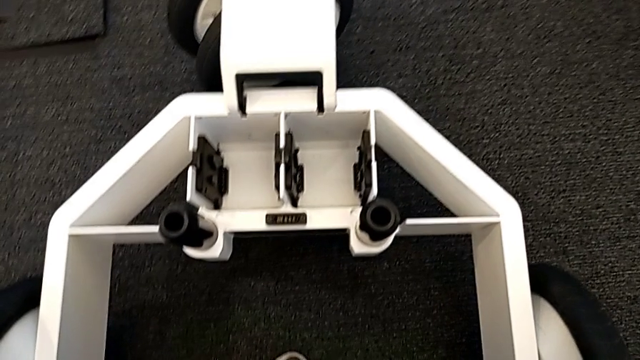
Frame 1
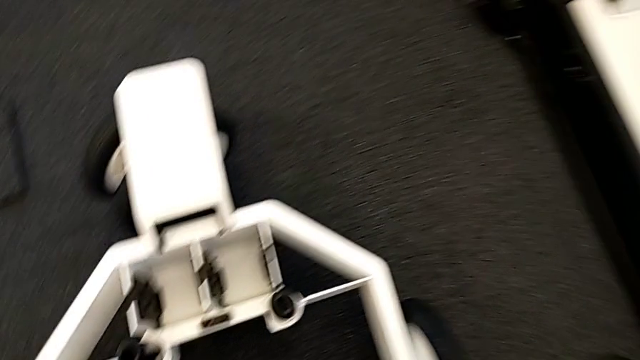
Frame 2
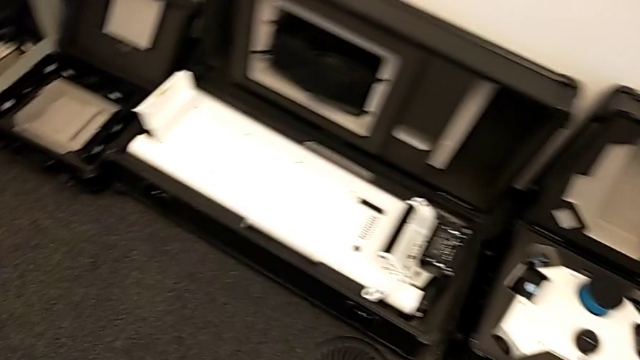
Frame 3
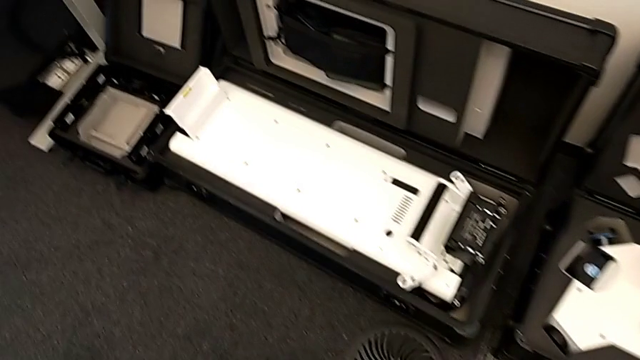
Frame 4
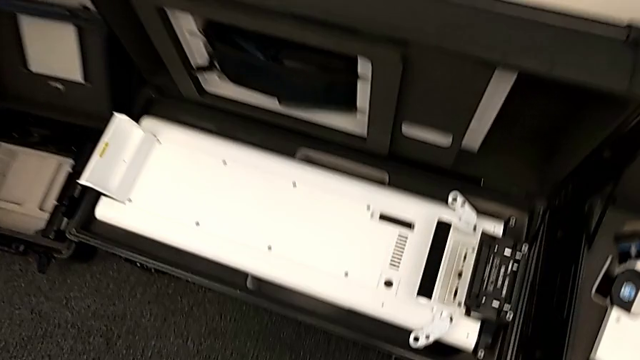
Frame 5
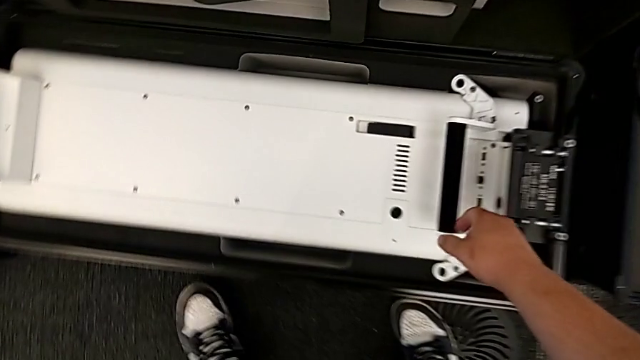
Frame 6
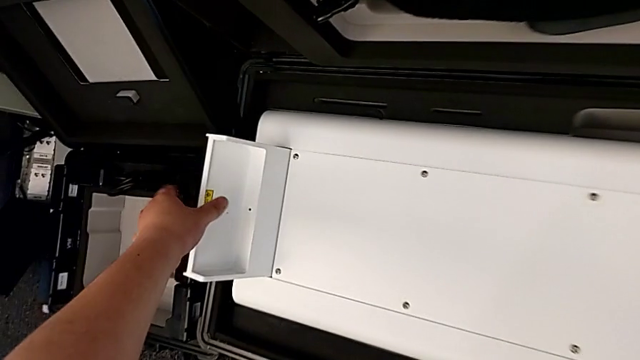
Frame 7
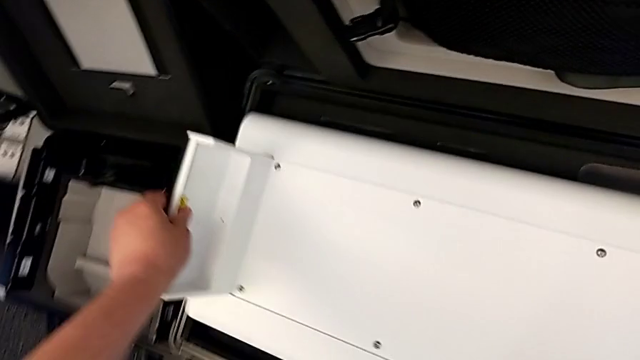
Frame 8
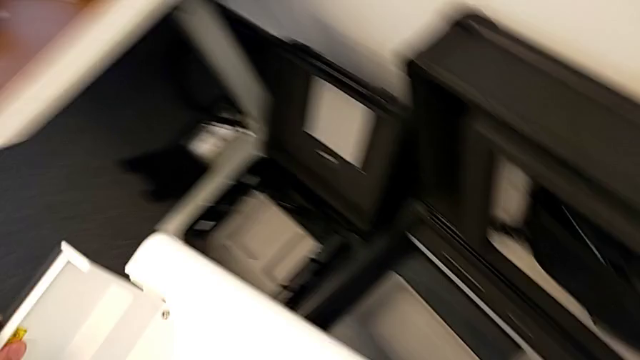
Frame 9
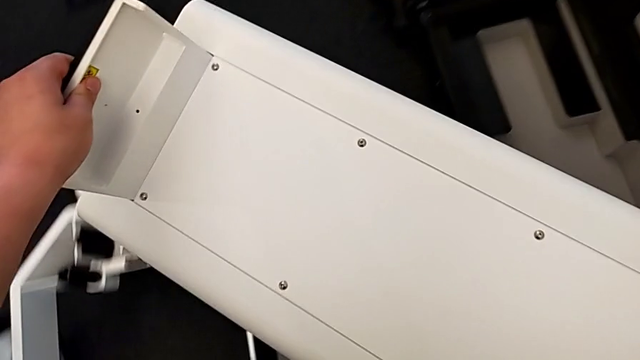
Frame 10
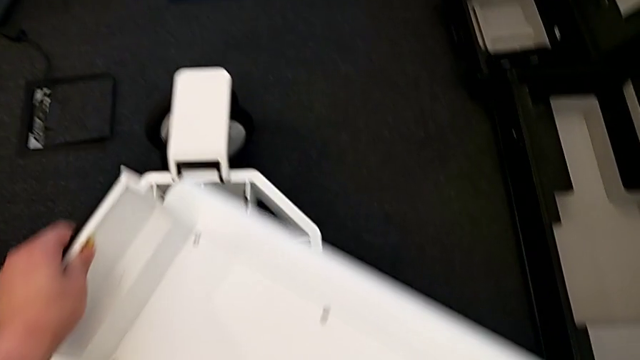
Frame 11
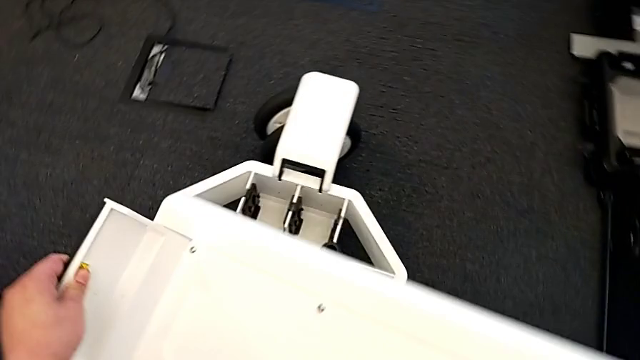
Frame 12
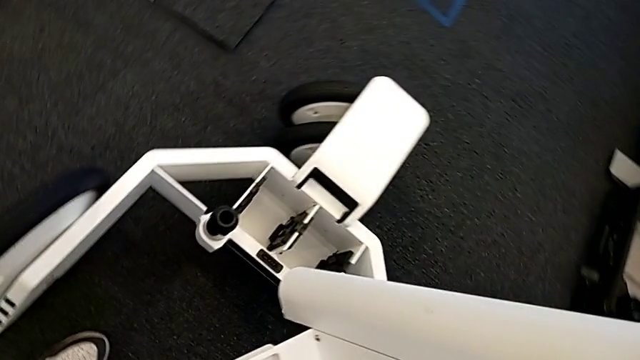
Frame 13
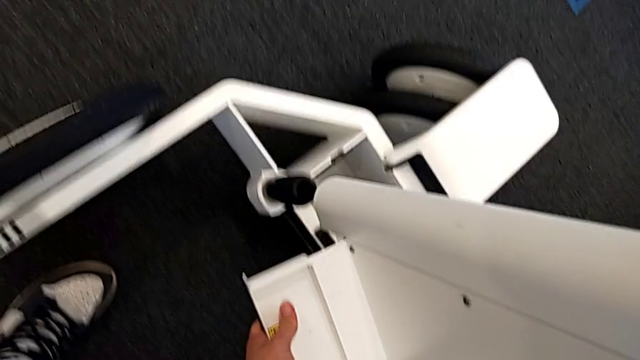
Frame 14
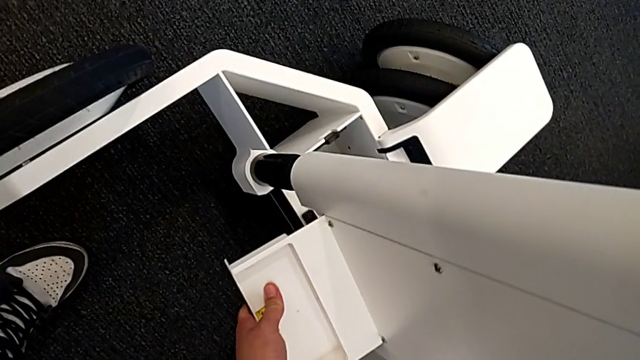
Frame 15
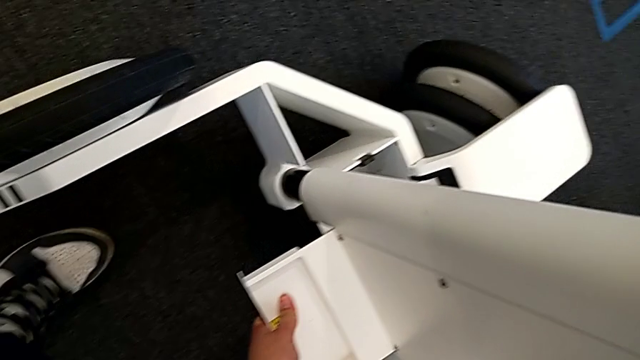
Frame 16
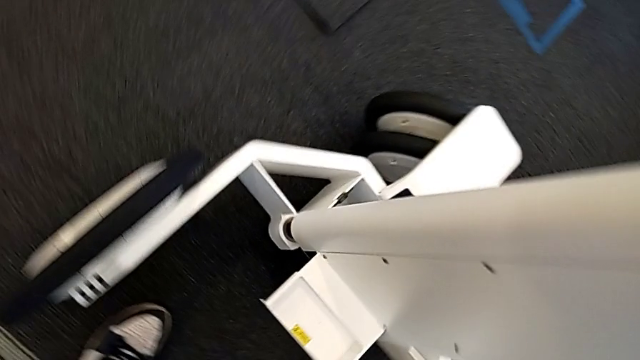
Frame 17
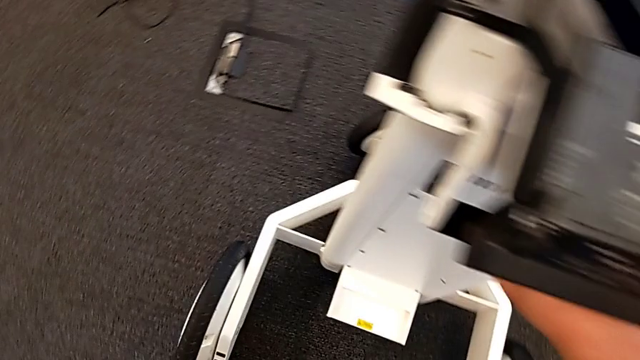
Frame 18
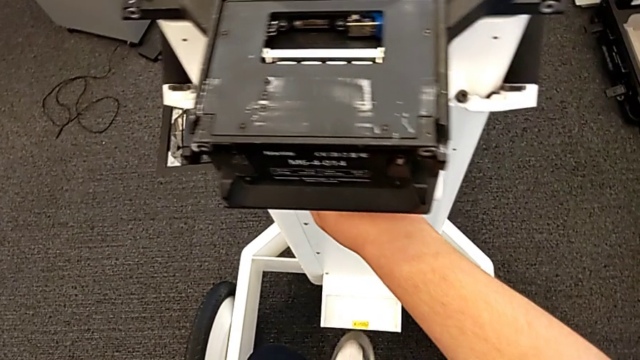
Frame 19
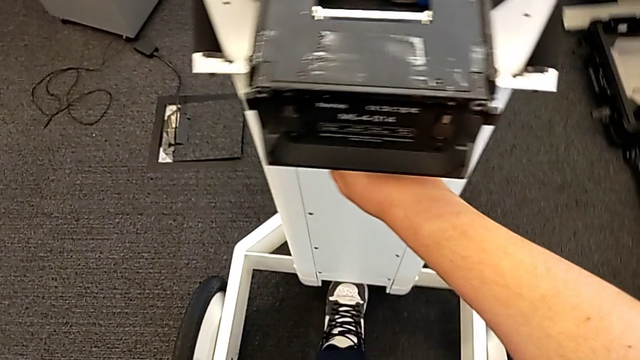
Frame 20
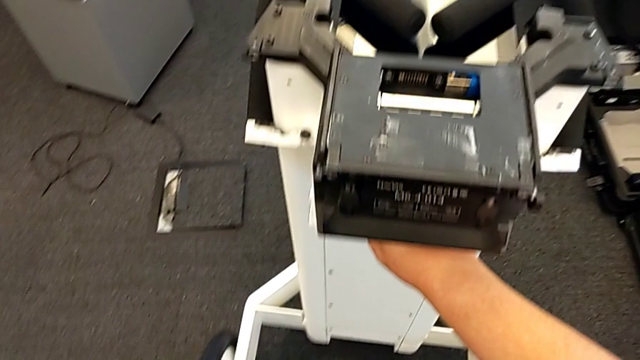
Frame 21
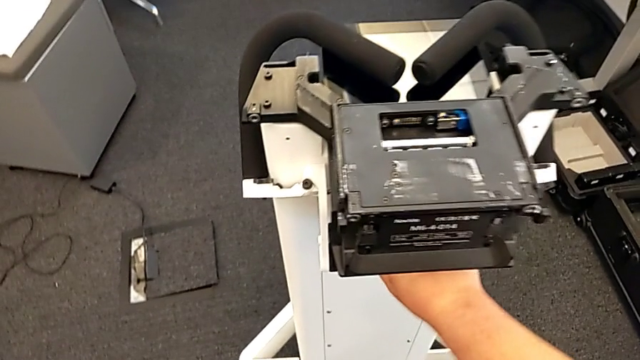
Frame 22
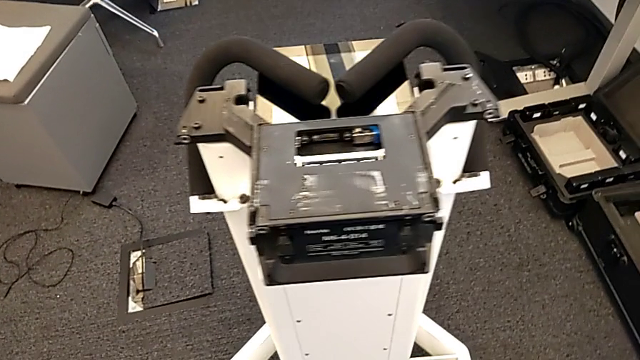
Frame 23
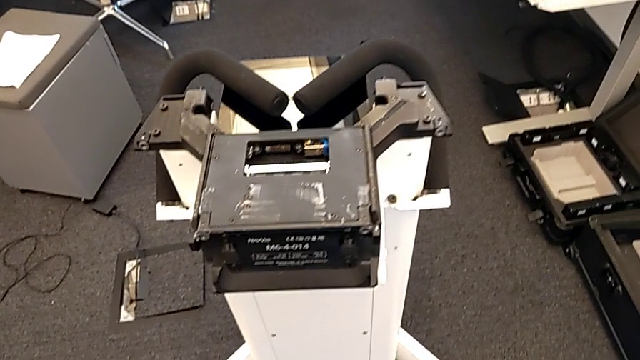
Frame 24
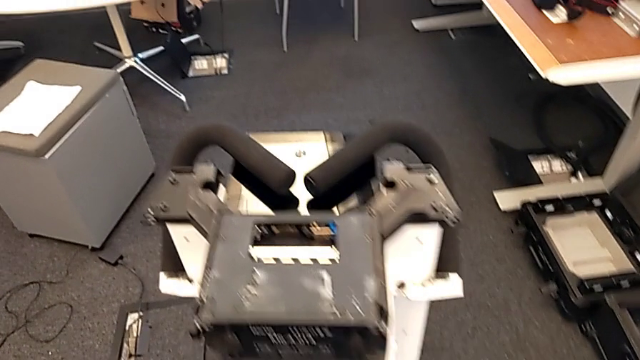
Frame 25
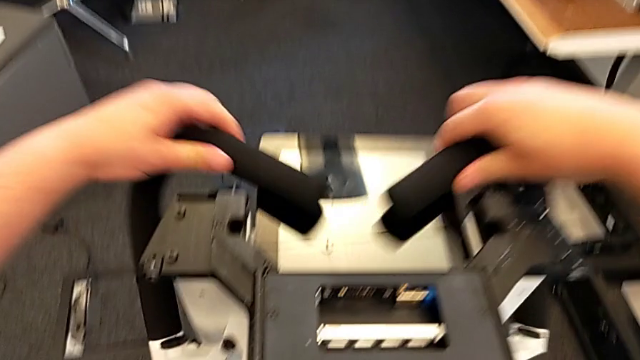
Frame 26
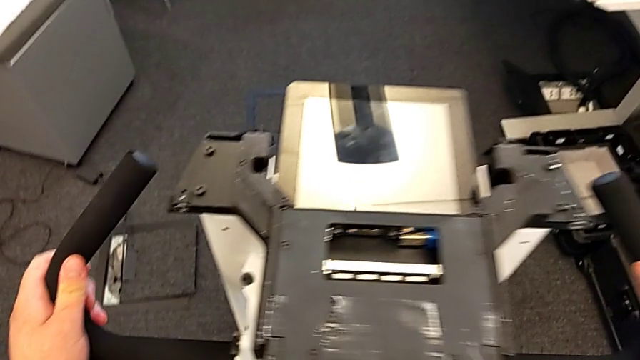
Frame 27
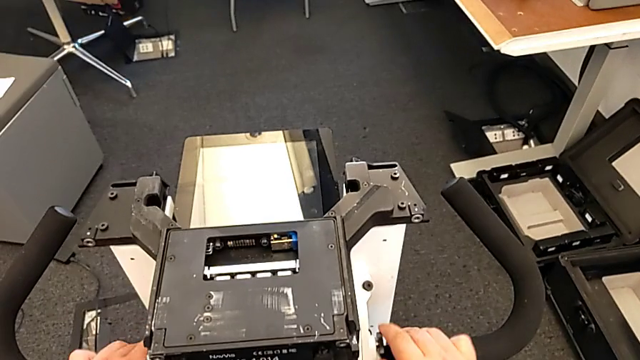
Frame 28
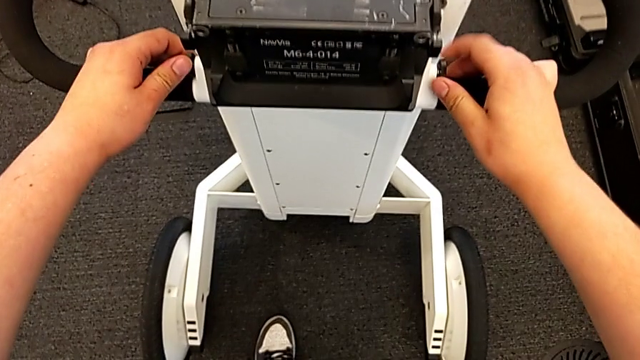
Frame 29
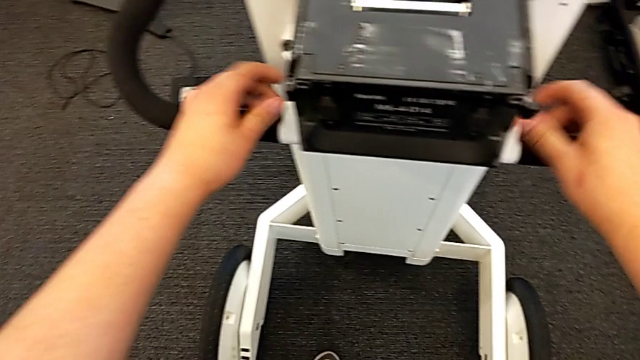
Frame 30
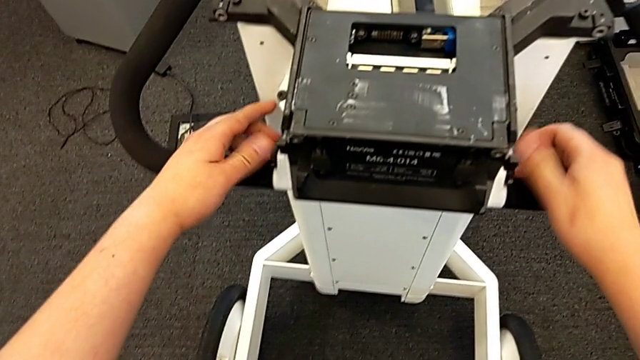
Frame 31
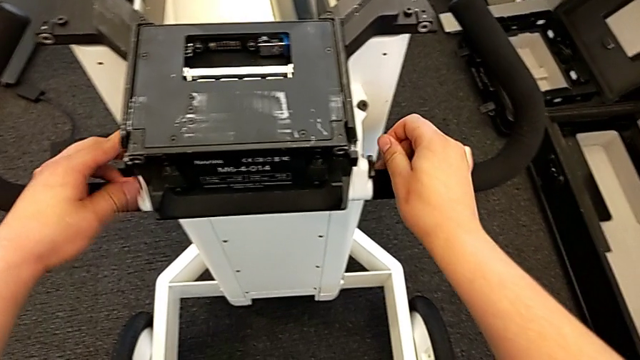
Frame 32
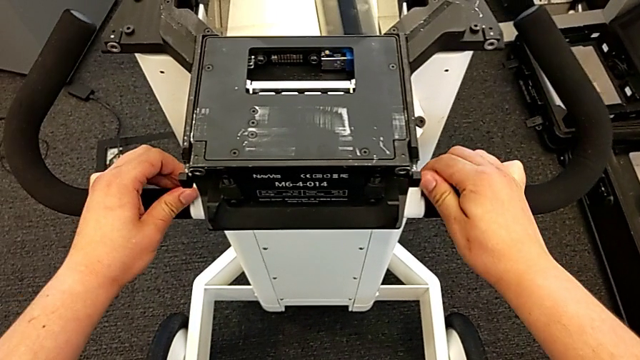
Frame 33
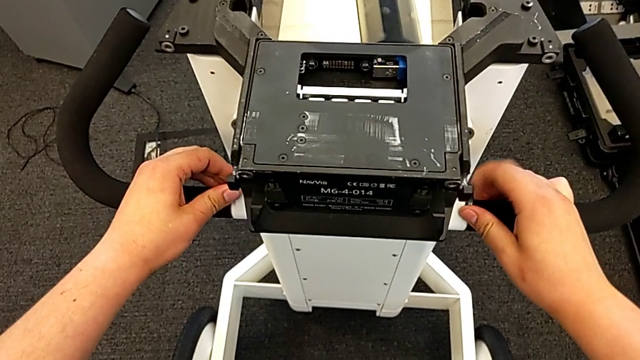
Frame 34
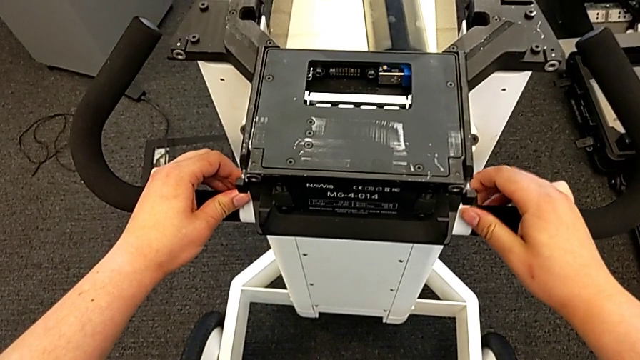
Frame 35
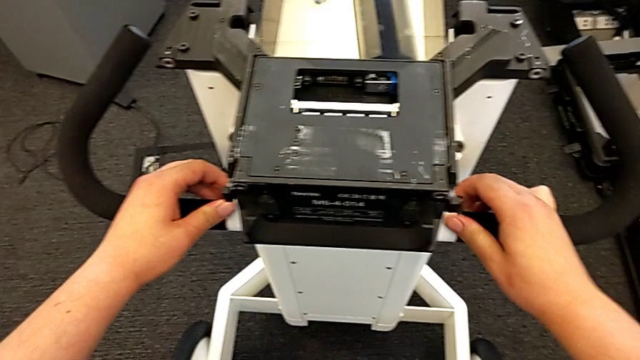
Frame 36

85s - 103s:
The camera wearer assembles the neck with the base. They grab the base, lift it, assemble the M6 body, open the handheld grip and screw the screw.

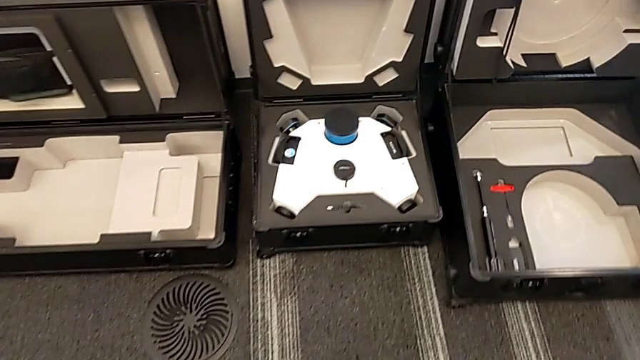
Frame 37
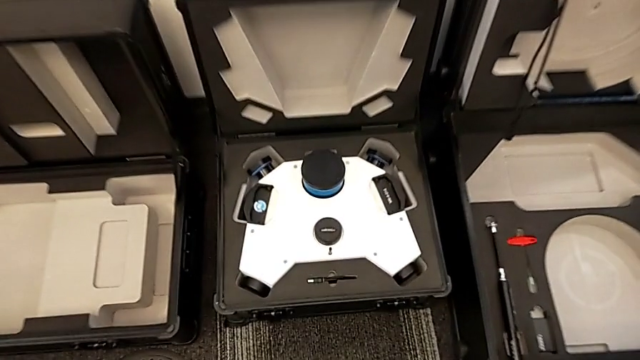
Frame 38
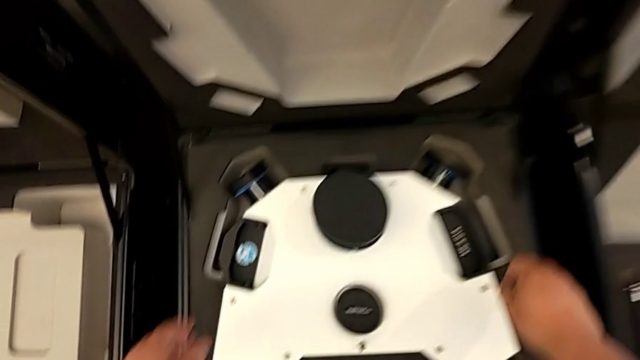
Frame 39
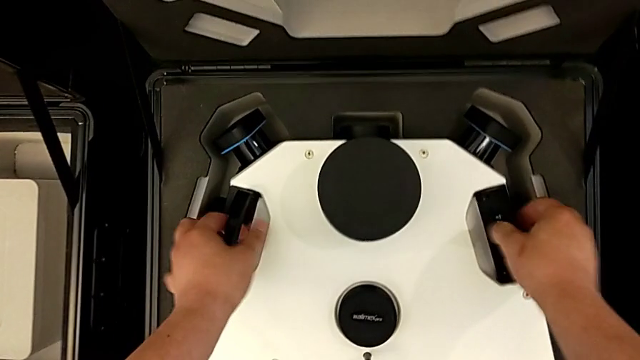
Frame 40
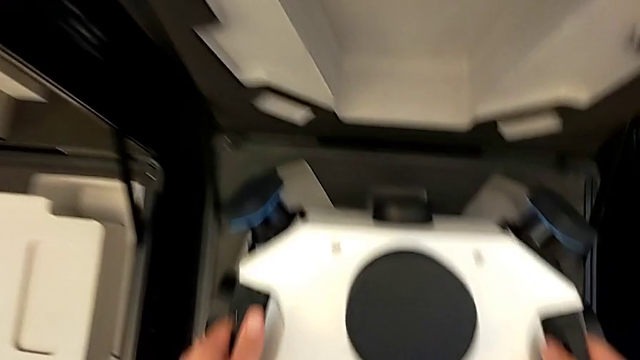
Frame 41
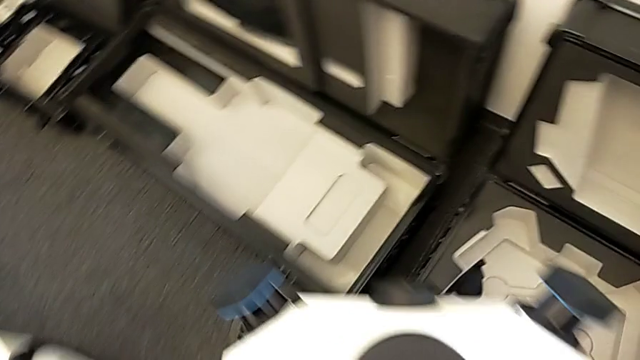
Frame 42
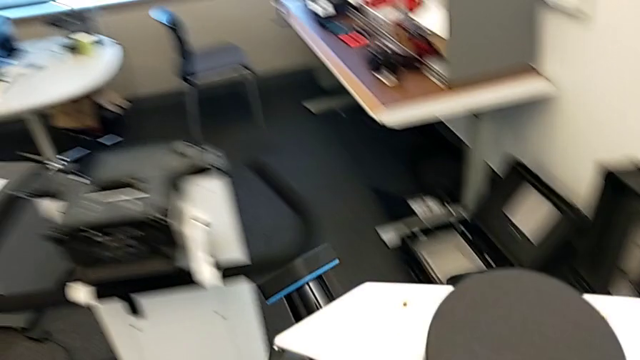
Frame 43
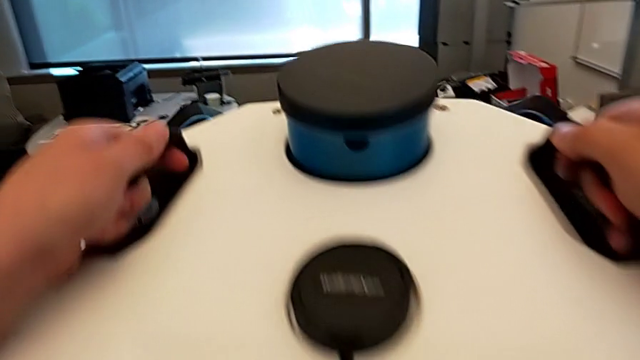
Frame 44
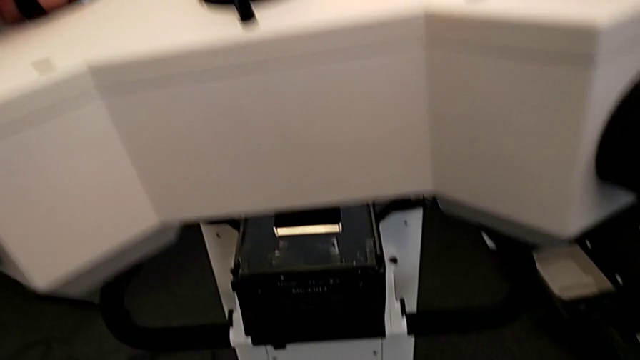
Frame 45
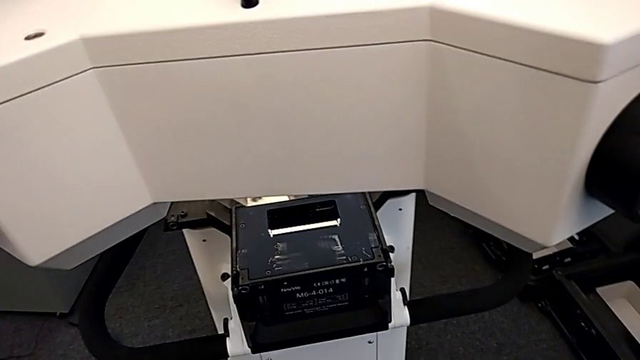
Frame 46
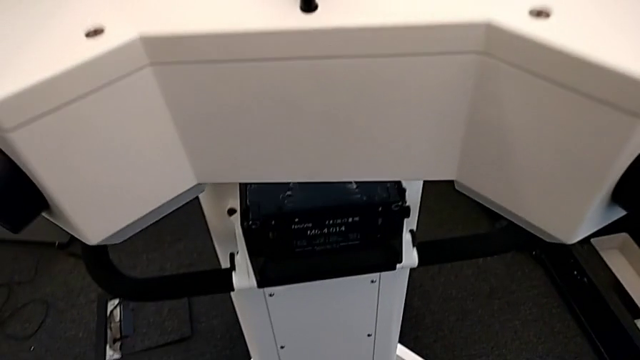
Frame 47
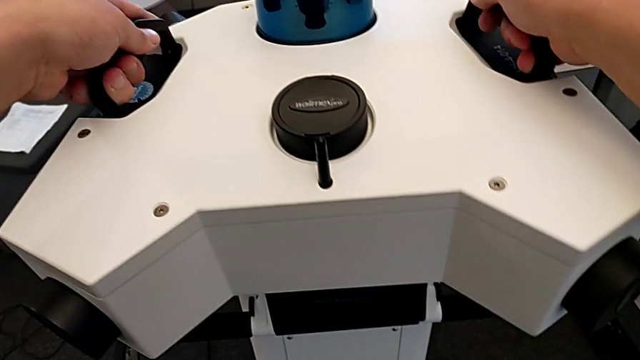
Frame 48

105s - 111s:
The camera wearer is assembling the head onto the neck. They grab the M6 head and lift it.
